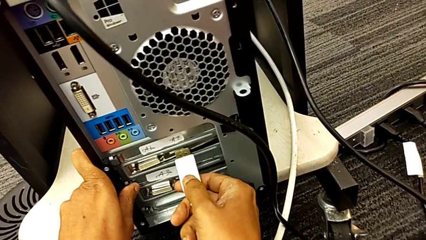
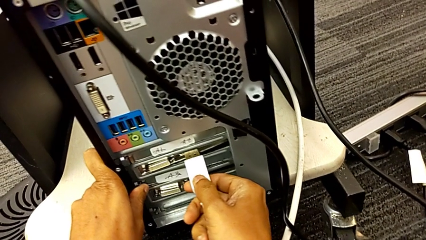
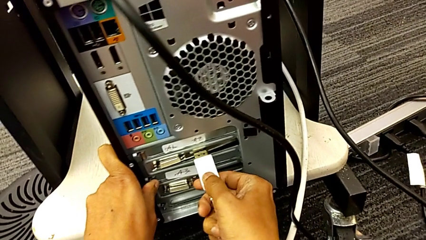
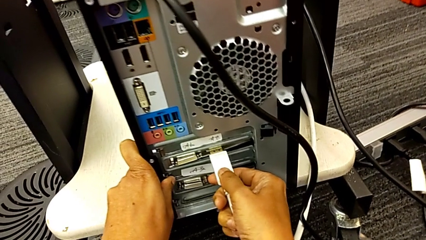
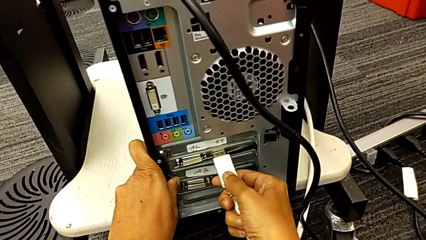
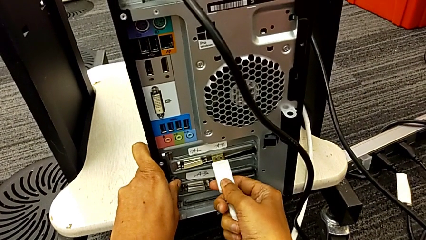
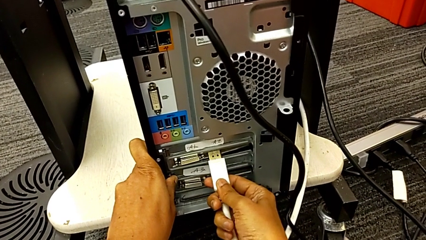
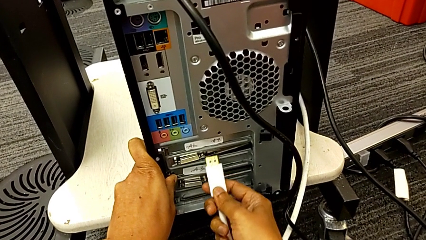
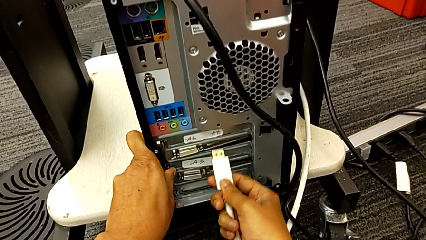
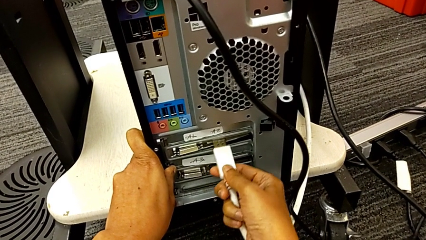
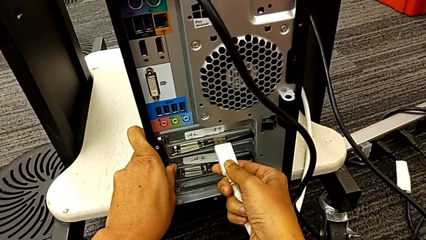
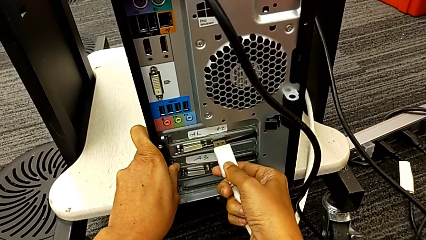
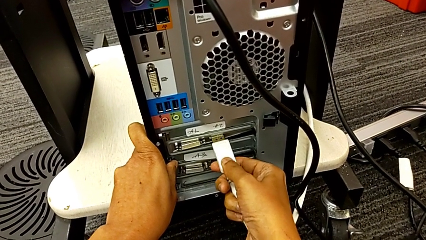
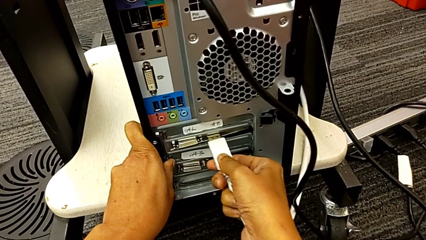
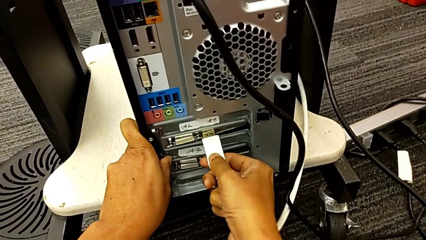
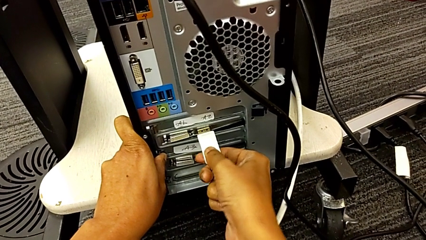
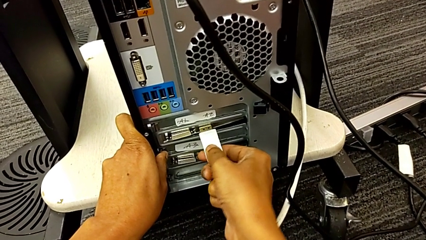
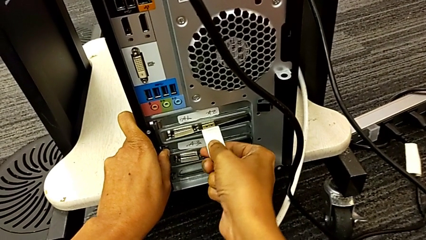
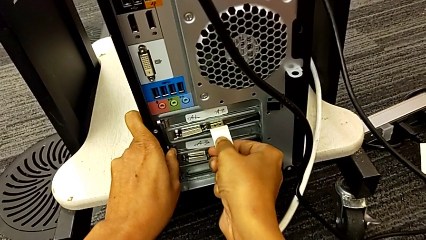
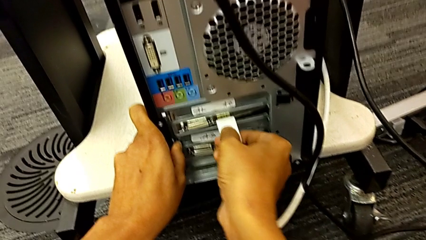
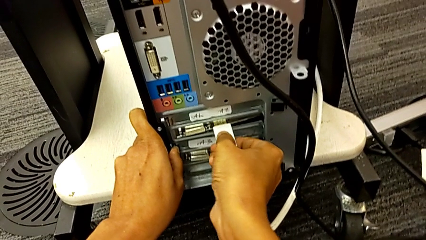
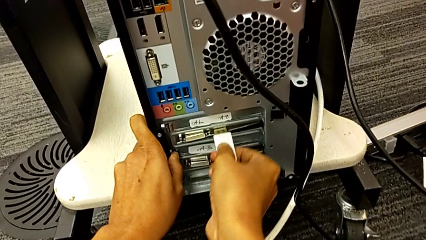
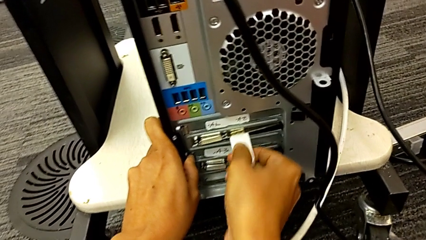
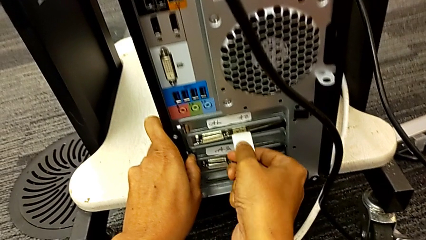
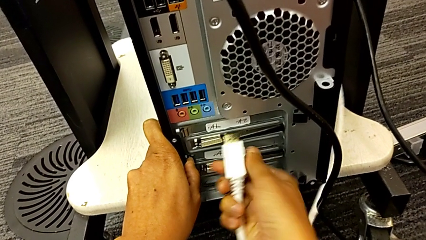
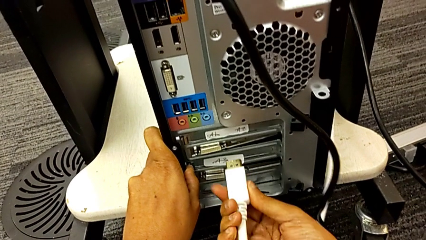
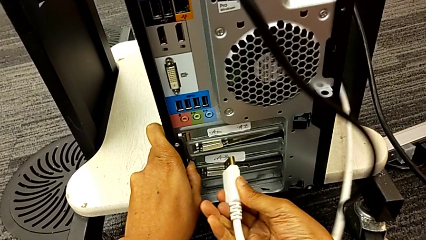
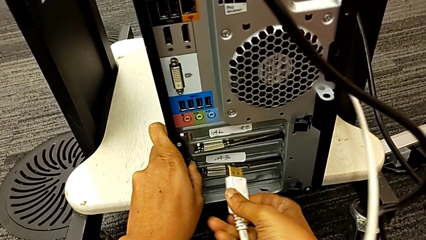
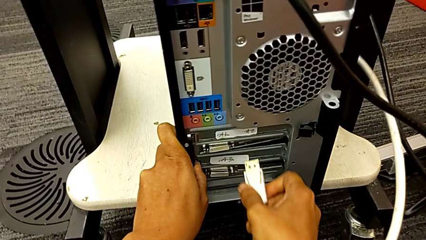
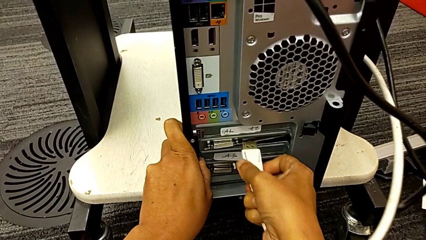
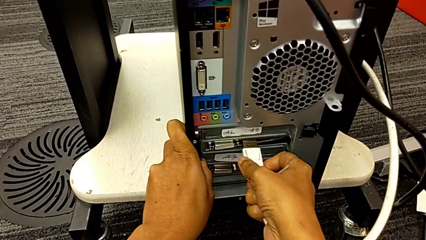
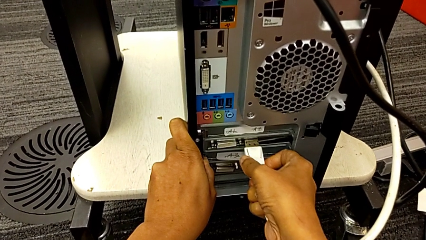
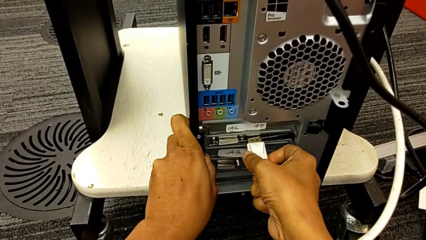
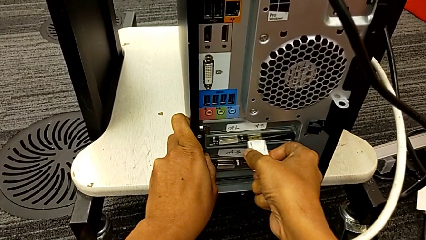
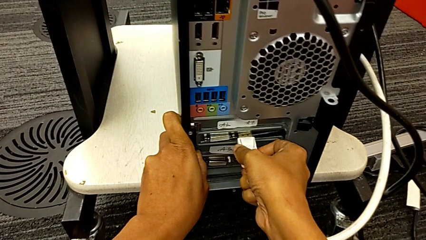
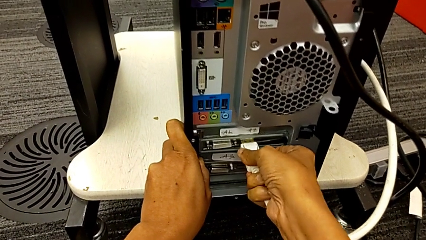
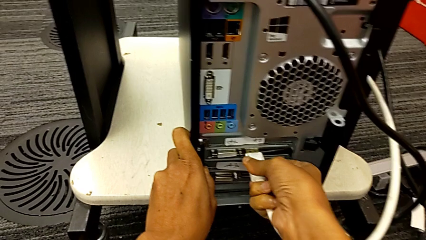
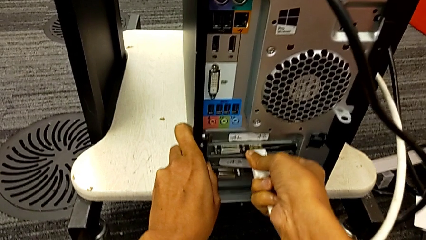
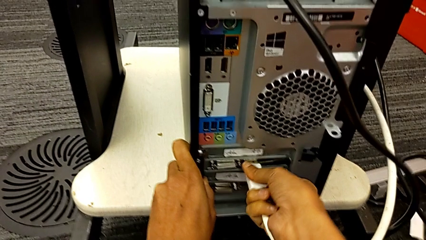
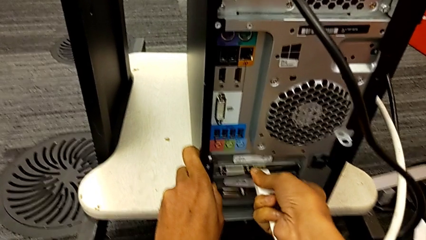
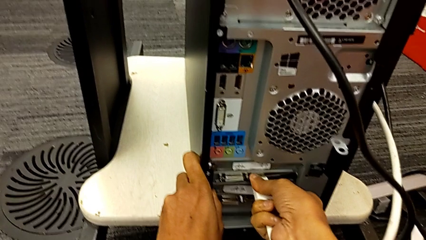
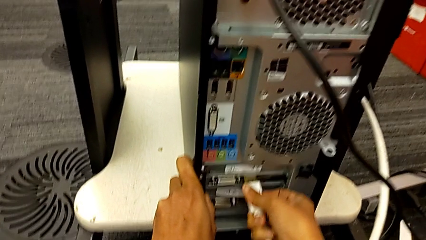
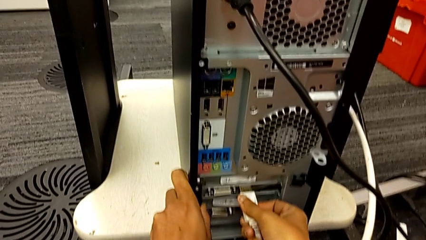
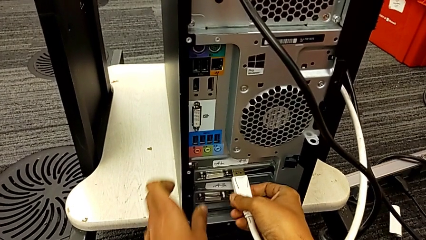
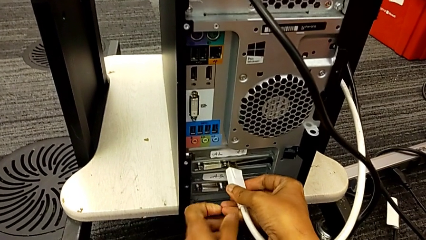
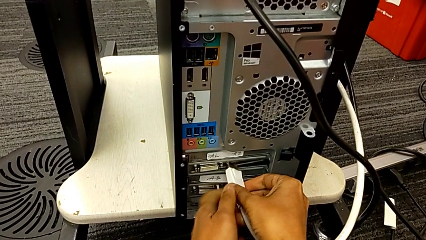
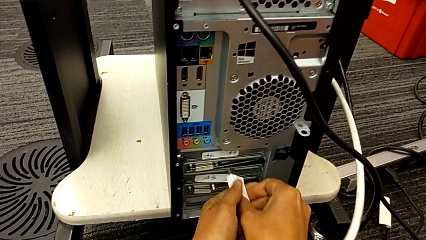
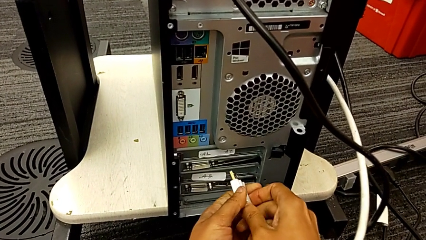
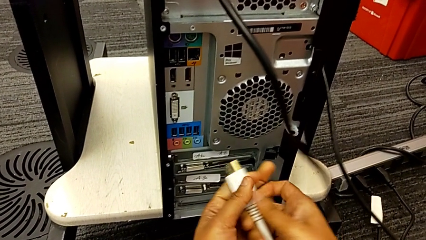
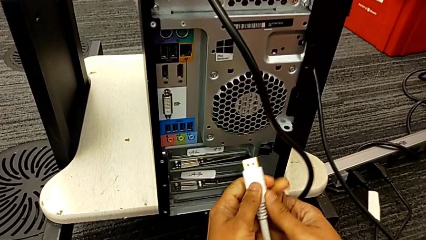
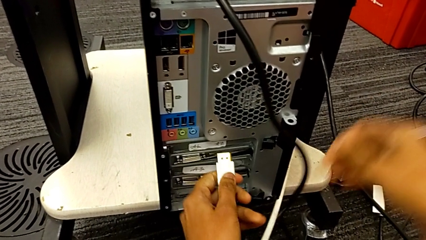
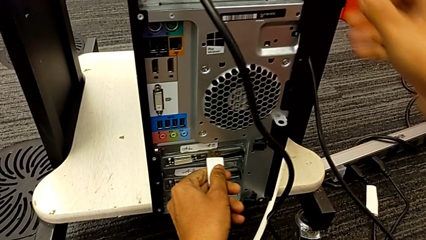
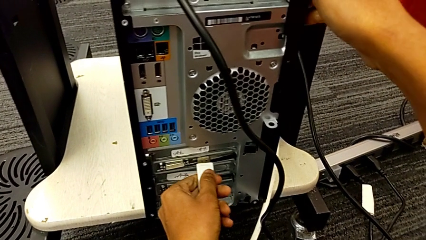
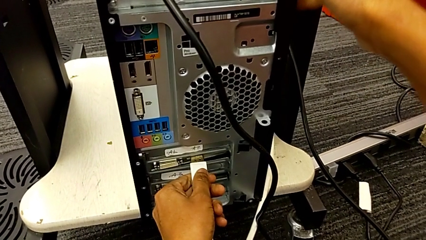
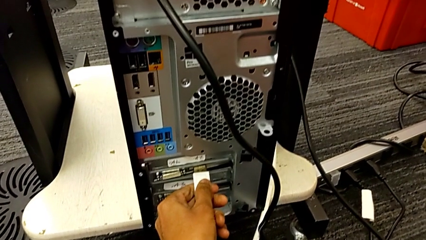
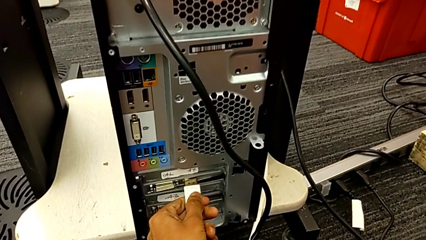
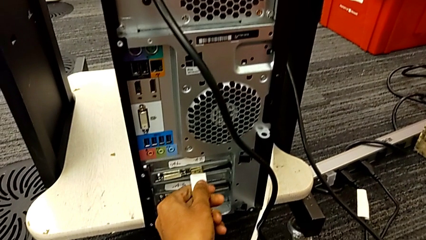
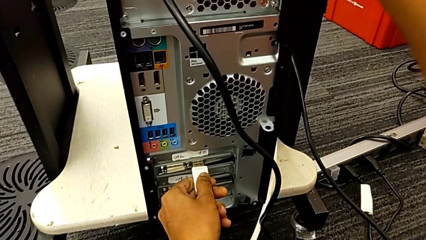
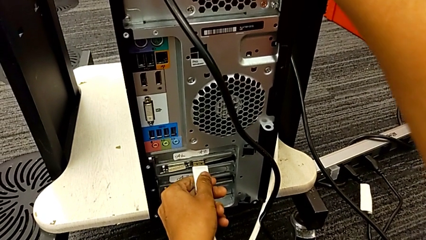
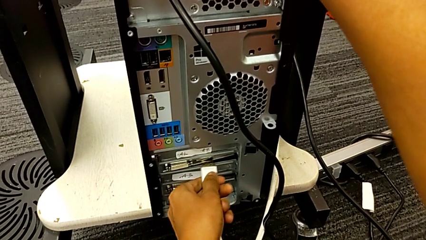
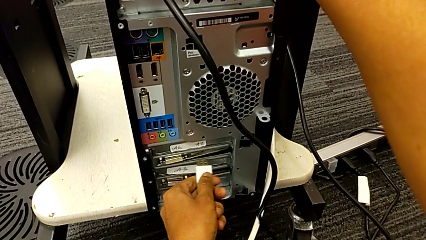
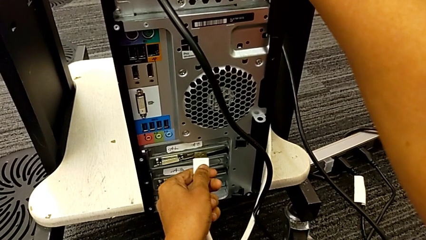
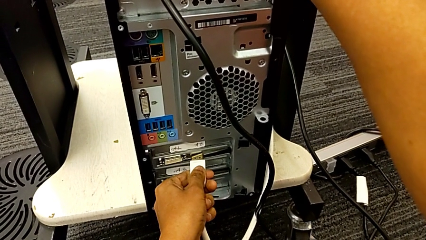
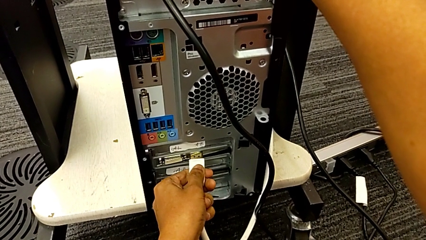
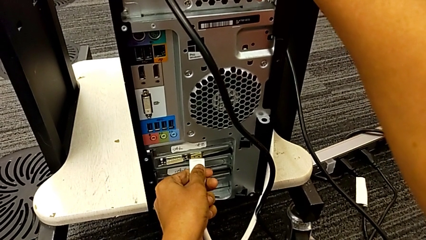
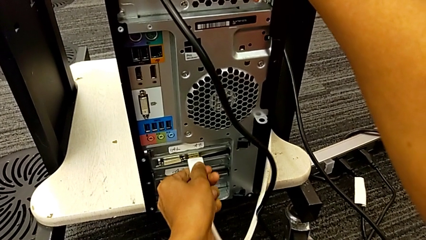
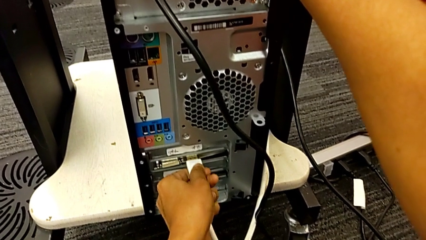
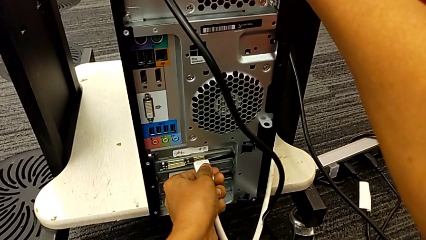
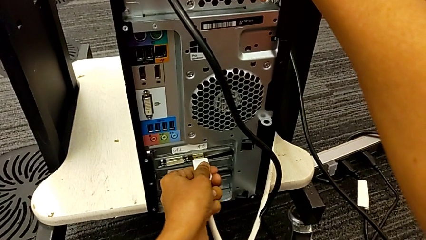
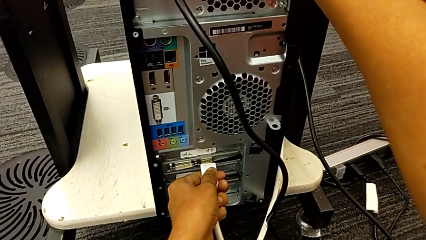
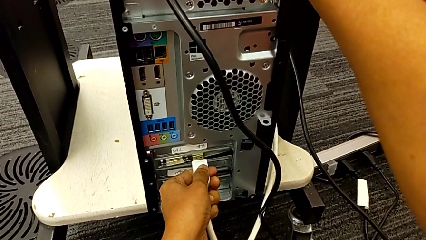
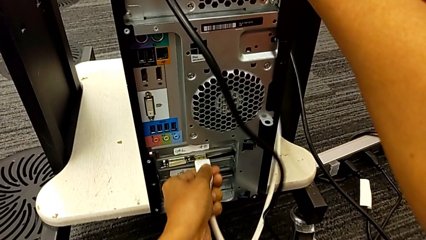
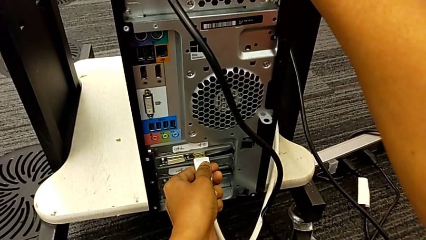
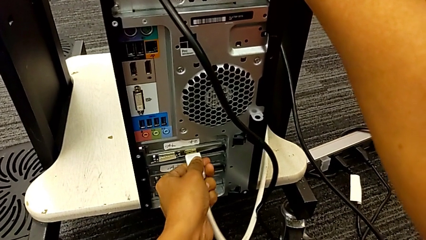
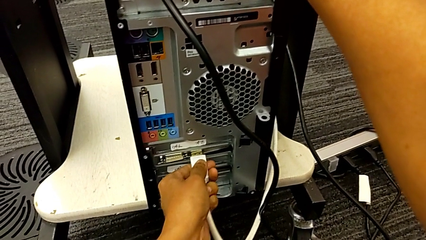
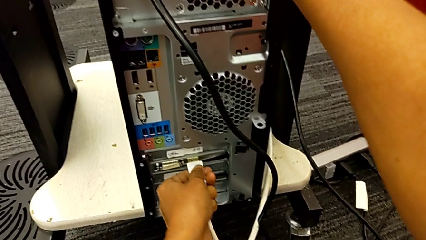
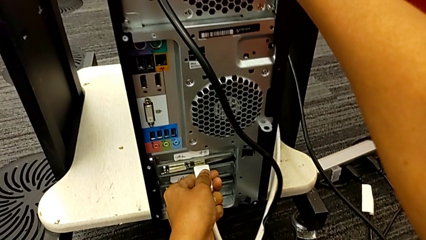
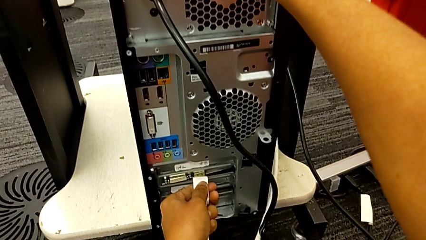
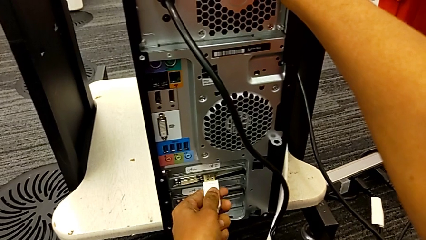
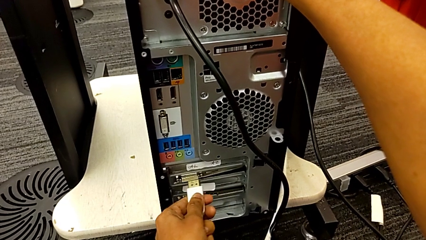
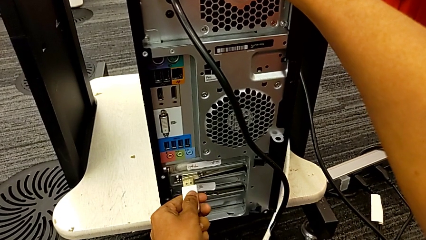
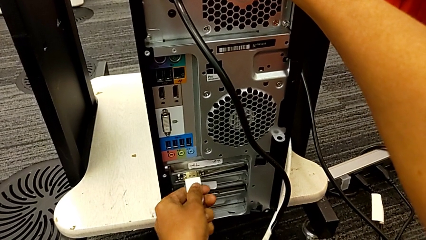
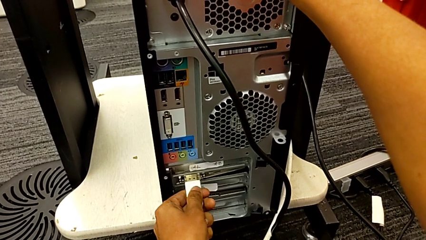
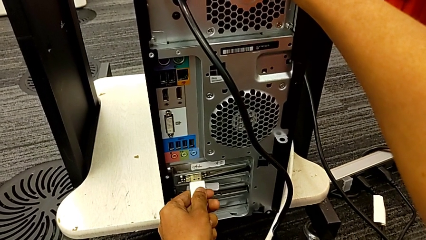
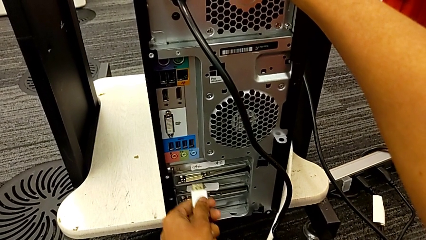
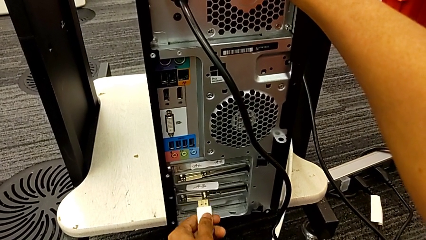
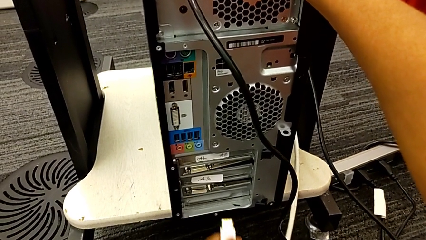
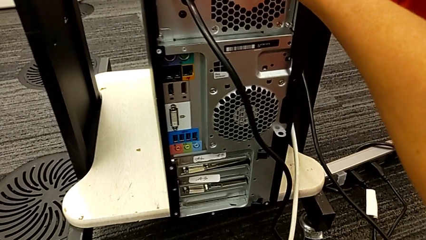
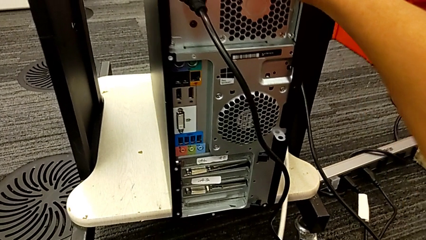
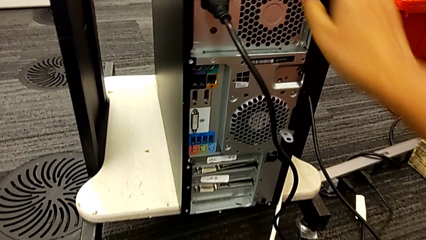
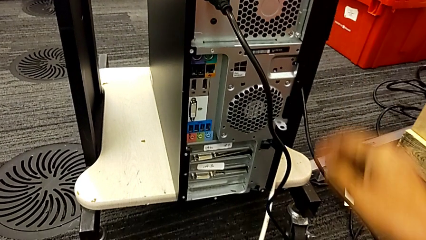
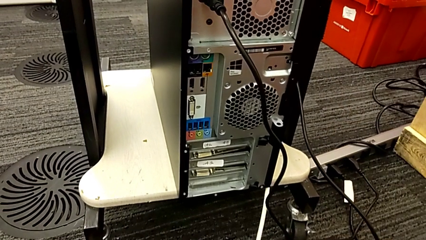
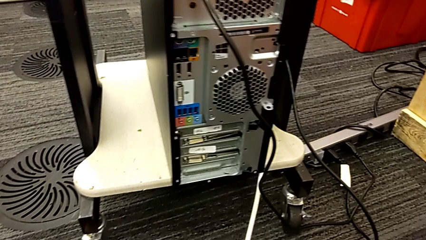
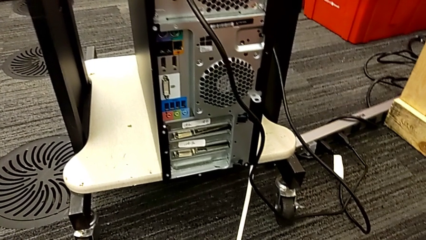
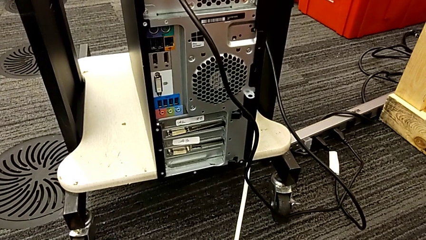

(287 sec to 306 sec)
The camera wearer is plugging in the computer tower. They insert the HDMI cable, wrongly push it, trying to plug the wrong side of the HDMI cable, flip it, insert it, wrongly push it, trying to plug the wrong side of the HDMI cable, flip it, insert it, wrongly push it, trying to plug the wrong side of the HDMI cable and in the wrong tab, withdraw it and wrongly withdraw it, not finding the right tab to plug the HDMI cable.
